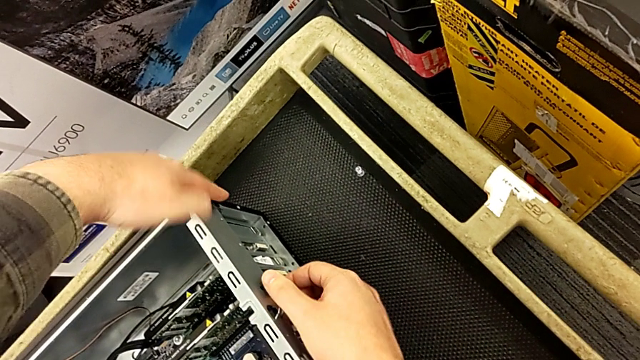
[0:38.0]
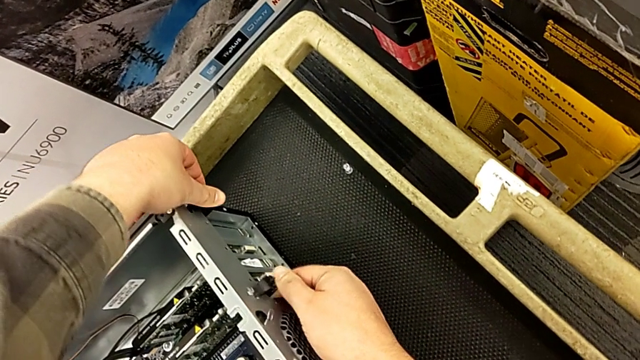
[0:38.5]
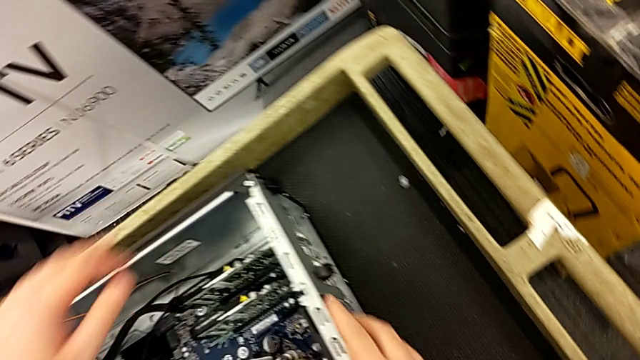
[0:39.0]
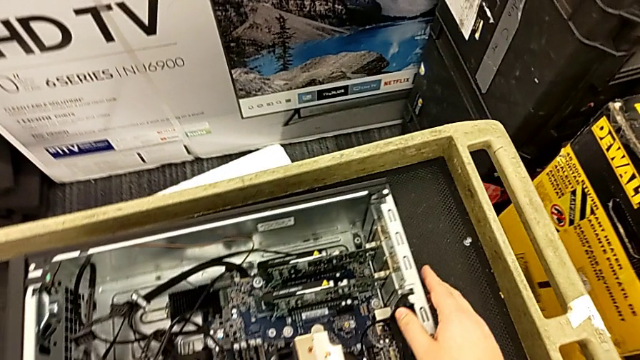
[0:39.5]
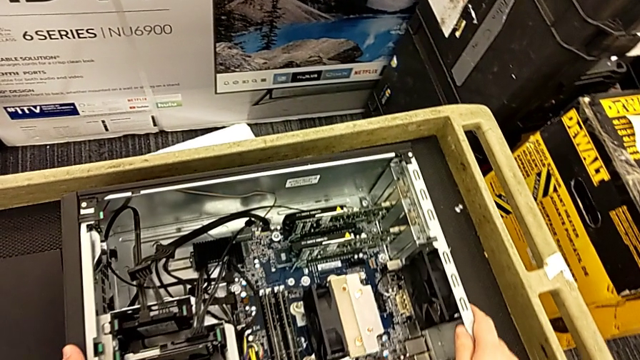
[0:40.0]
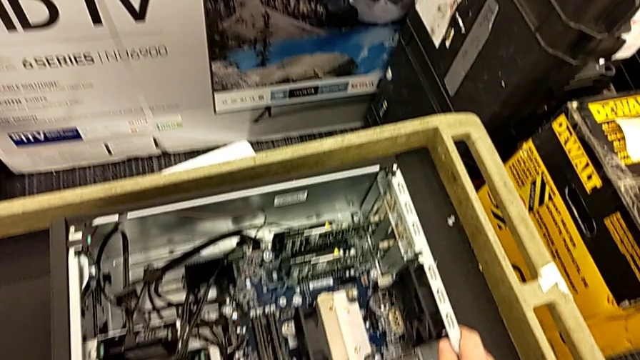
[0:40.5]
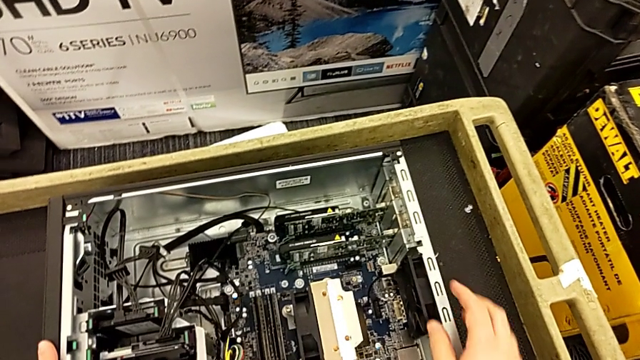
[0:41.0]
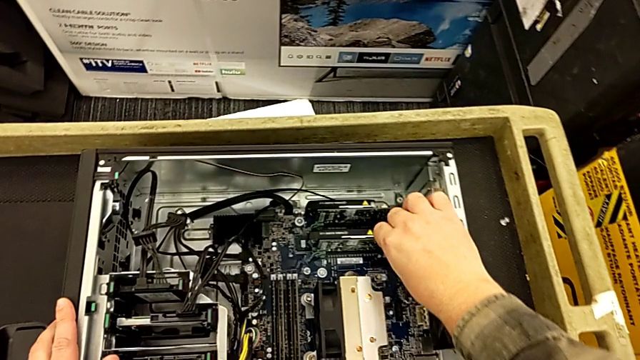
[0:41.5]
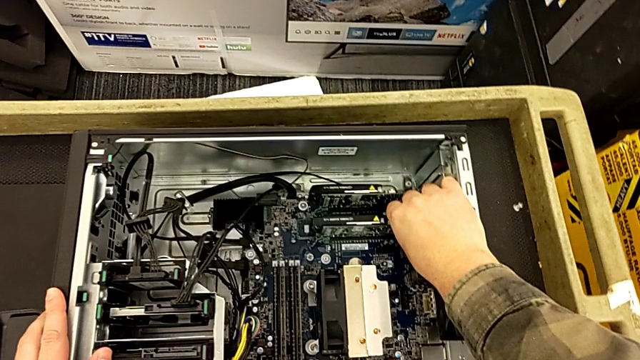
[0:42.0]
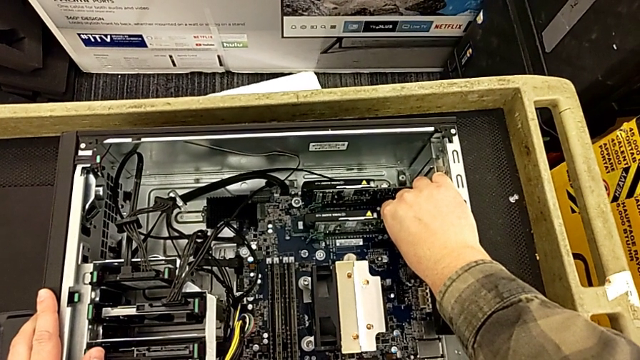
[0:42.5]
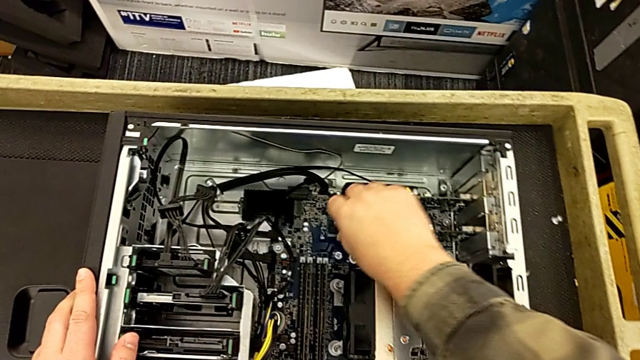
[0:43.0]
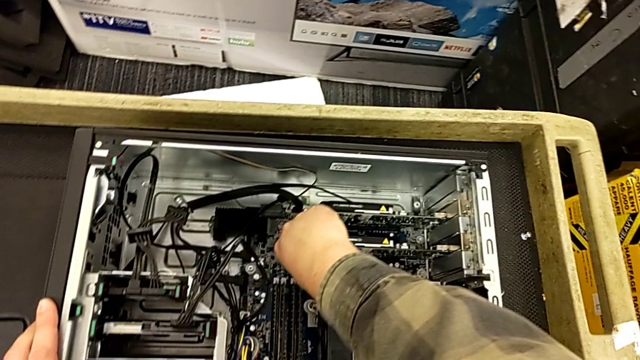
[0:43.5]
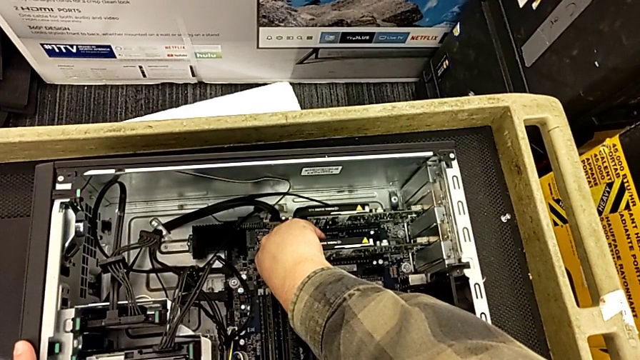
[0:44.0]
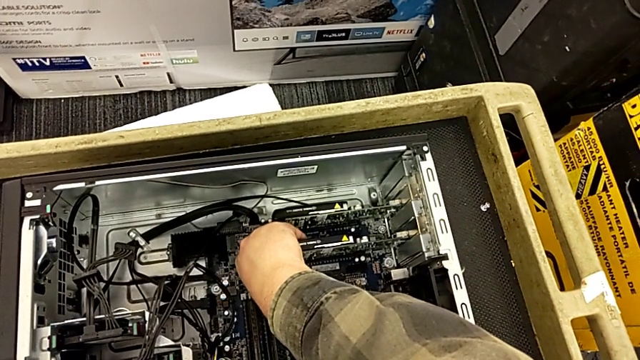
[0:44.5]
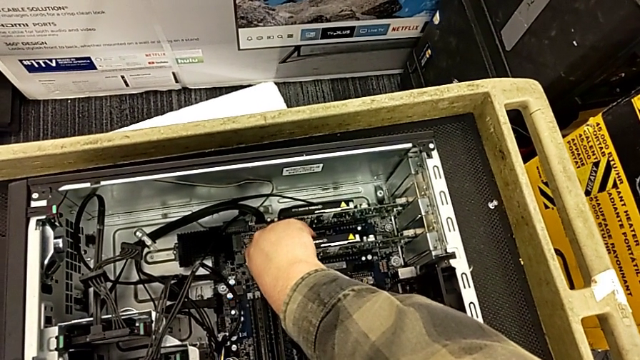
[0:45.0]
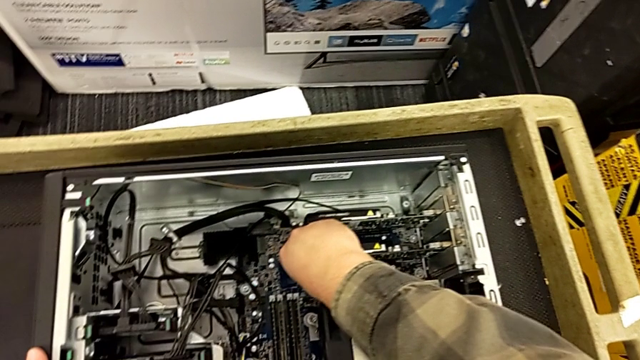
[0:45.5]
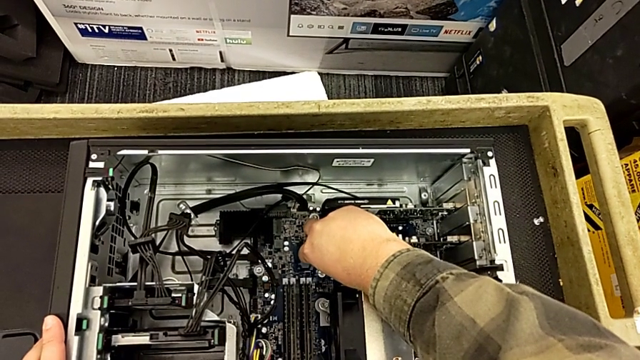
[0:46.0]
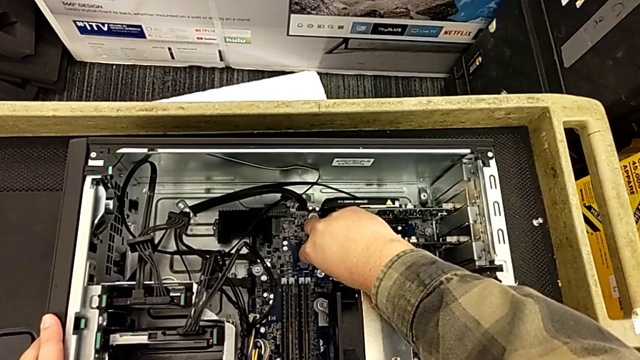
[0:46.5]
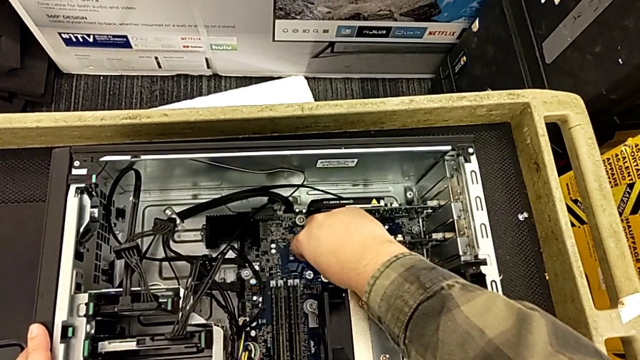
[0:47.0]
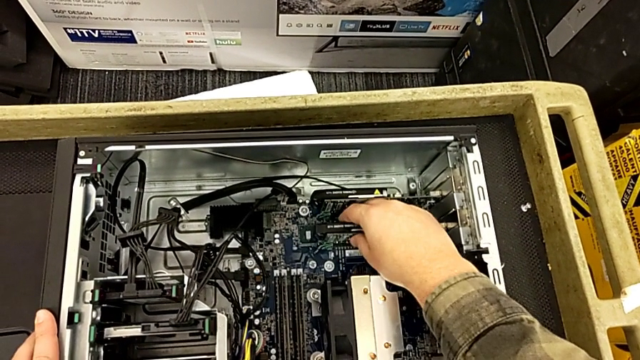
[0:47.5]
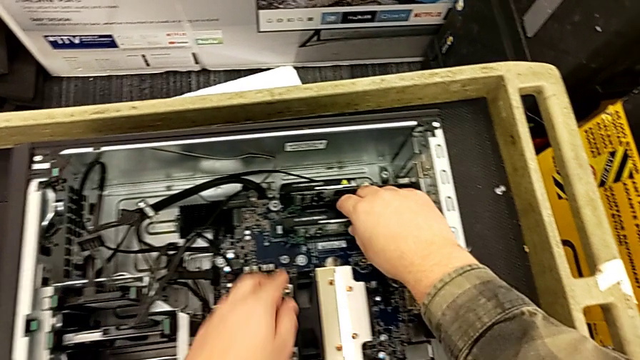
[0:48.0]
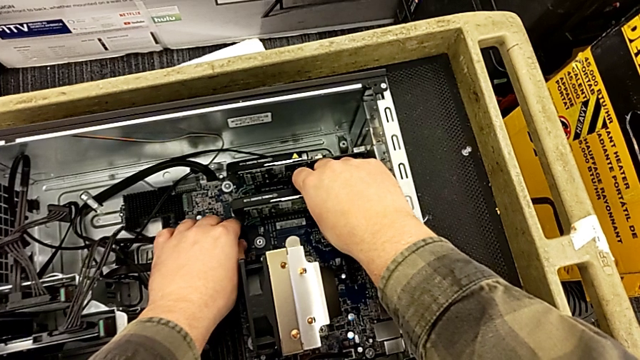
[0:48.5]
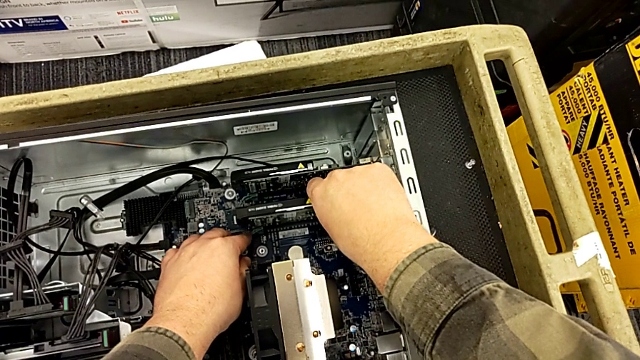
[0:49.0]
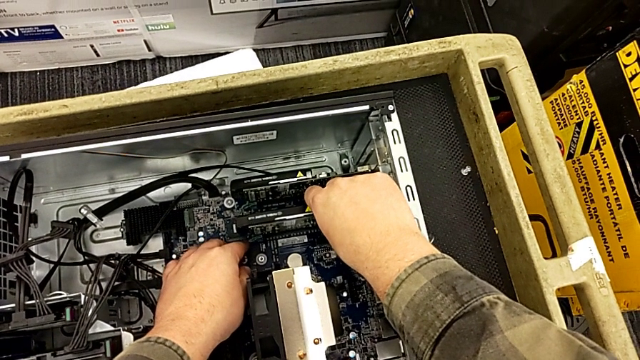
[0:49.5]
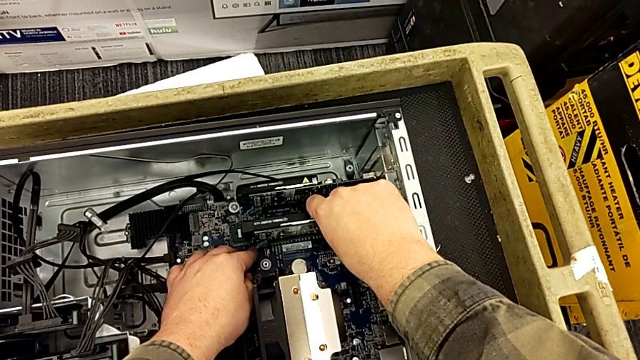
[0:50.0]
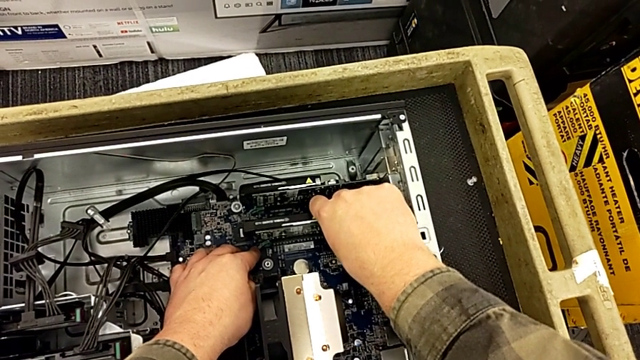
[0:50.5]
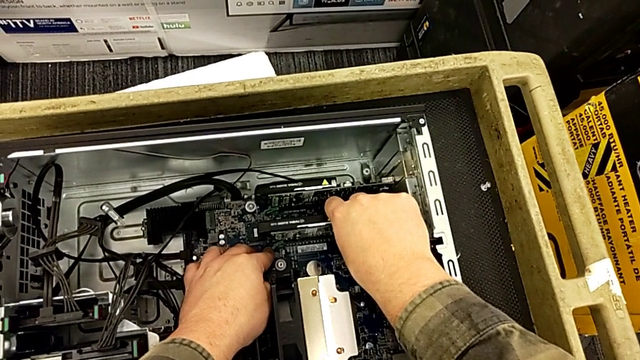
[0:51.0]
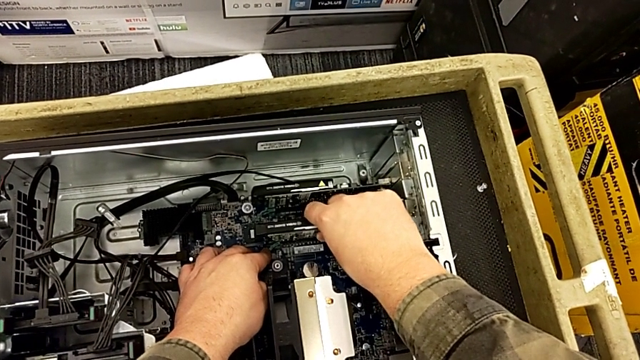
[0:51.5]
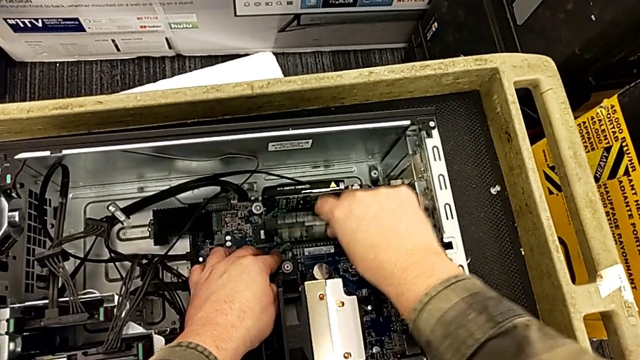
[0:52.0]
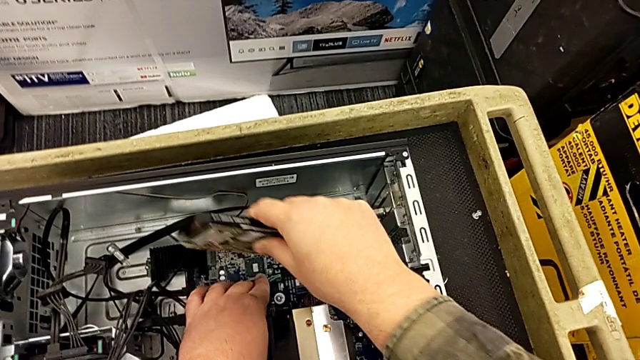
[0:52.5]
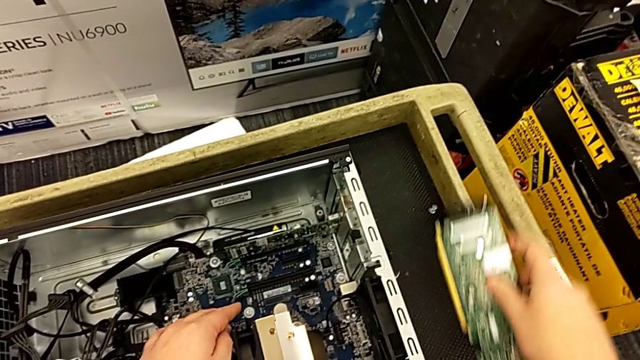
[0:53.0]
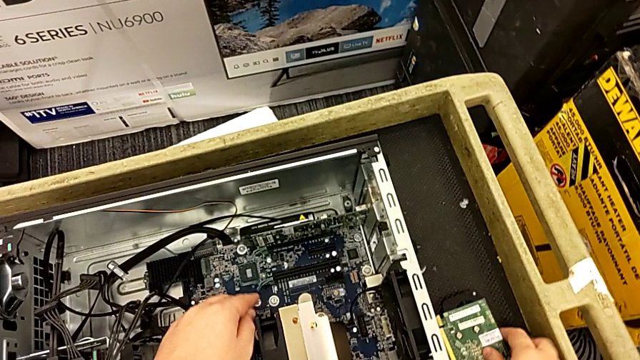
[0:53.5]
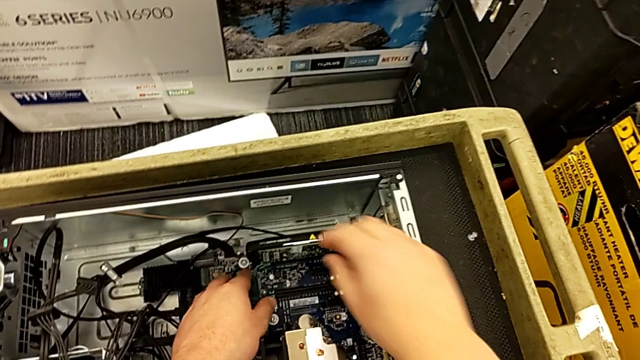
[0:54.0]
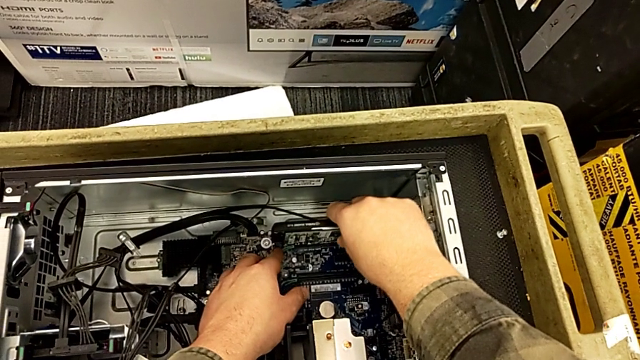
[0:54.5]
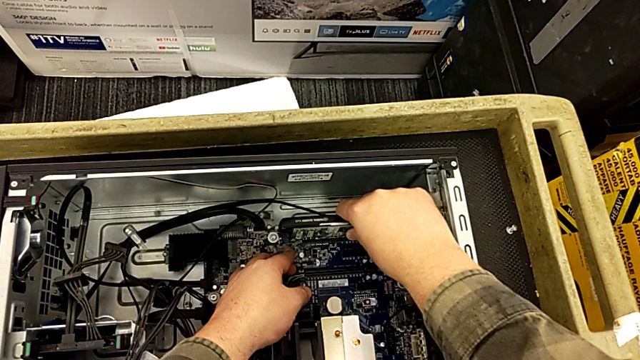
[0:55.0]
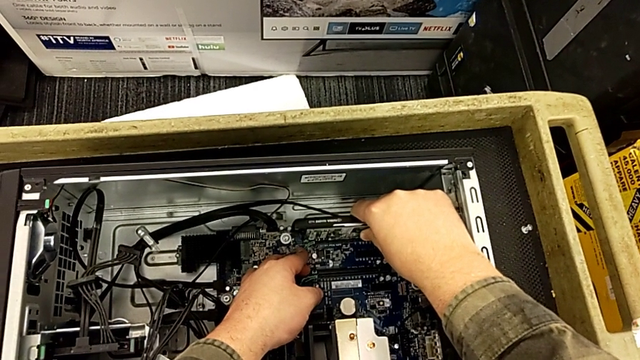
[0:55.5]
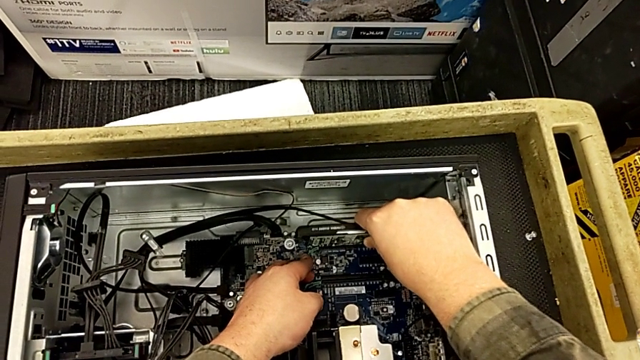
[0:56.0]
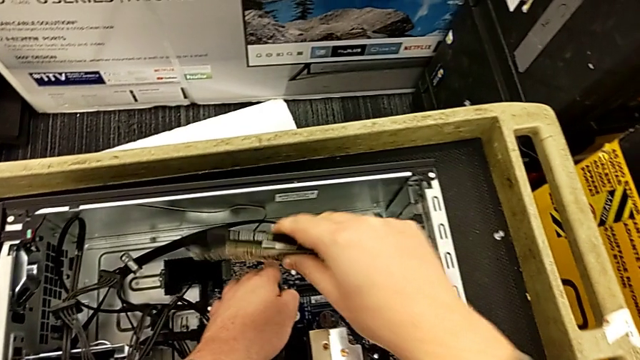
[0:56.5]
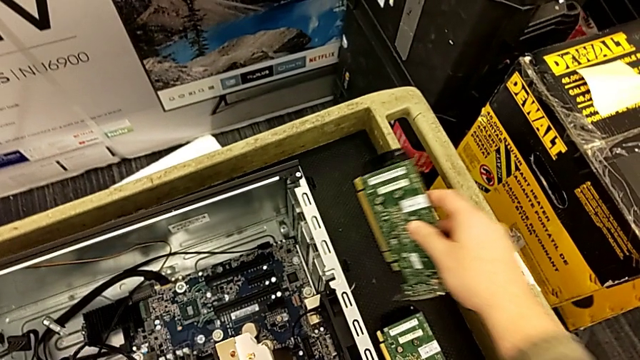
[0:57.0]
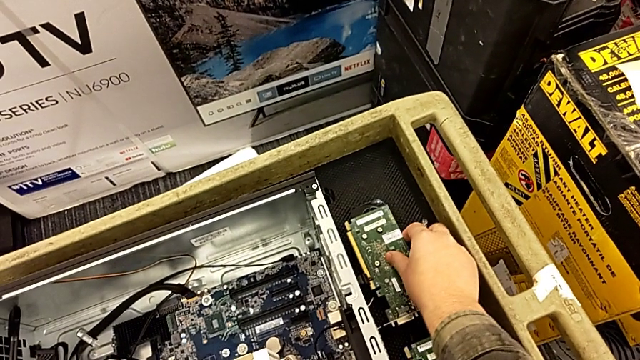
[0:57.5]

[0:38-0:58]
The camera wearer is disassembling the two graphic cards from the motherboard. They push the computer tab, approach the first graphic card, grab it, press the first lever, pull the first graphic card, withdraw it and place it. They approach the second graphic card, grab it with the right hand, press the second computer tab with the left hand, withdraw the second graphic card with the right hand and place the graphic card.

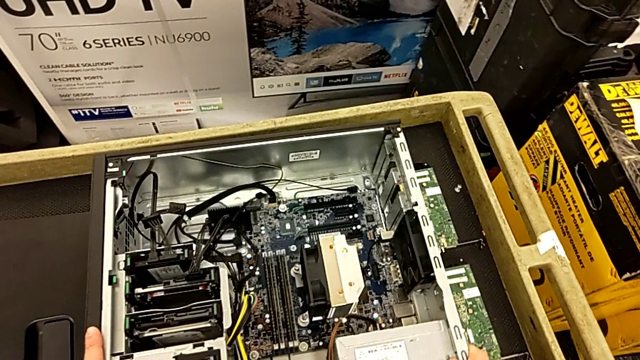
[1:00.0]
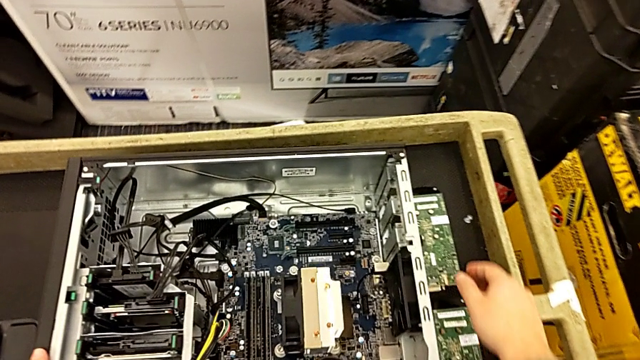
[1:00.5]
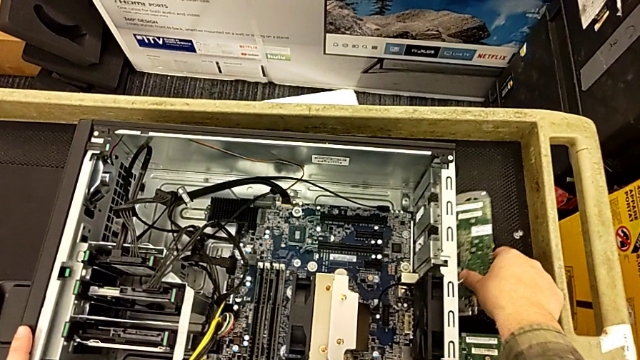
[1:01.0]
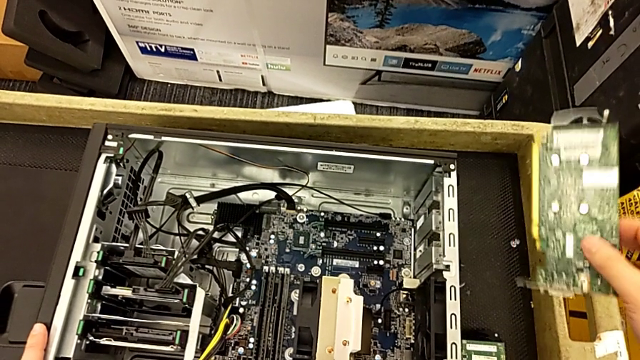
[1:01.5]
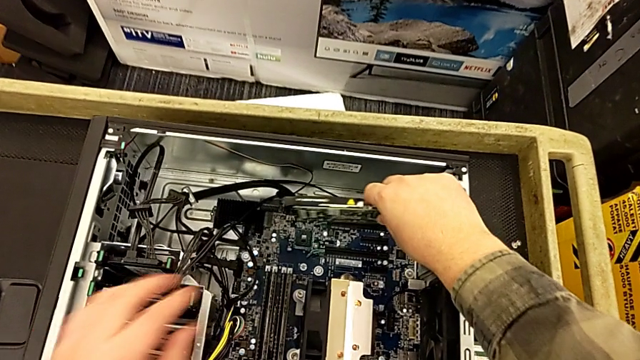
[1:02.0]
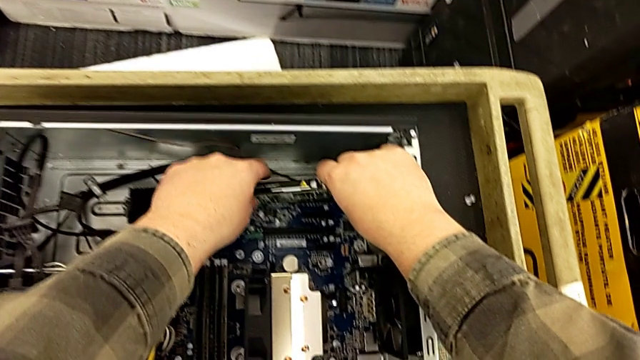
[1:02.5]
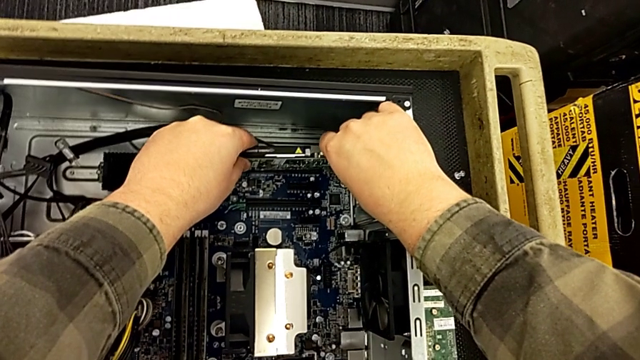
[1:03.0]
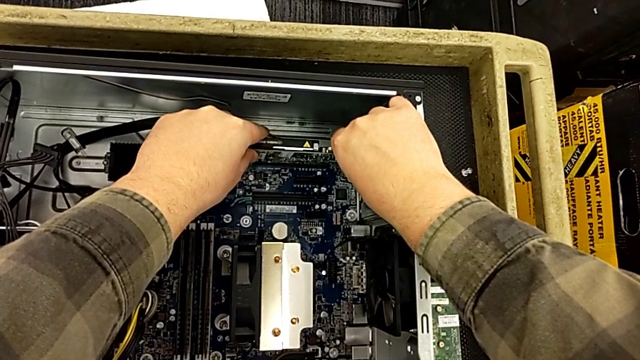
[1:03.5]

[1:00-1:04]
The camera wearer is assembling the two graphic cards into the motherboard. They approach the second graphic card, grab it and begin to insert it.
